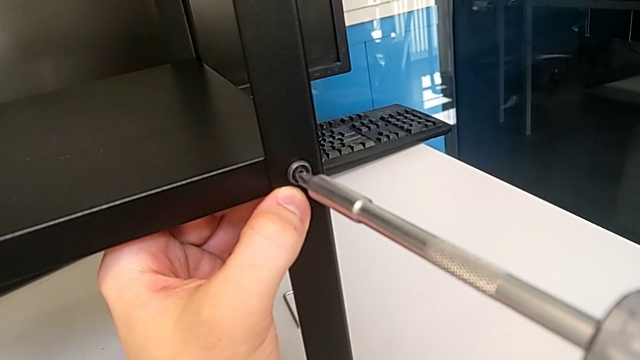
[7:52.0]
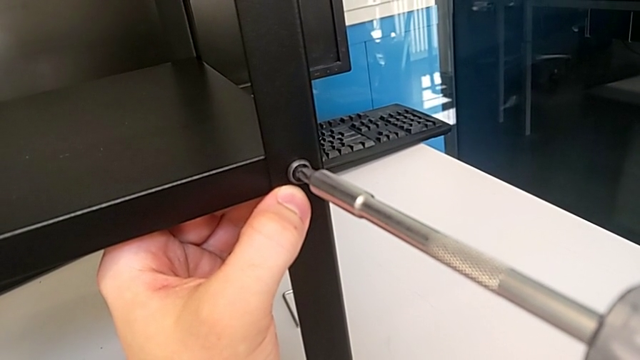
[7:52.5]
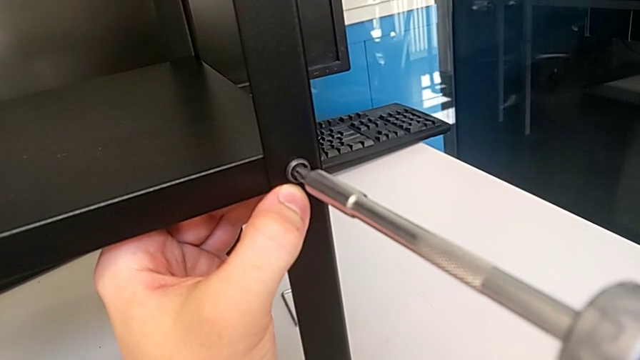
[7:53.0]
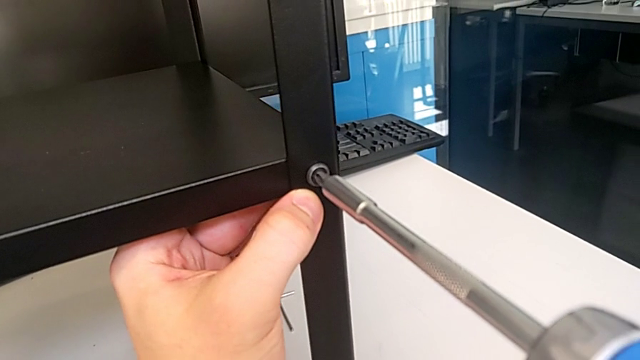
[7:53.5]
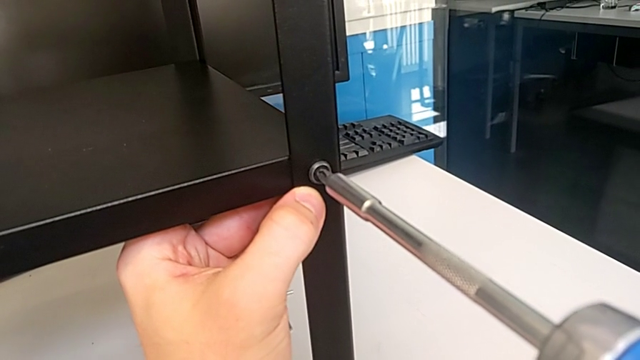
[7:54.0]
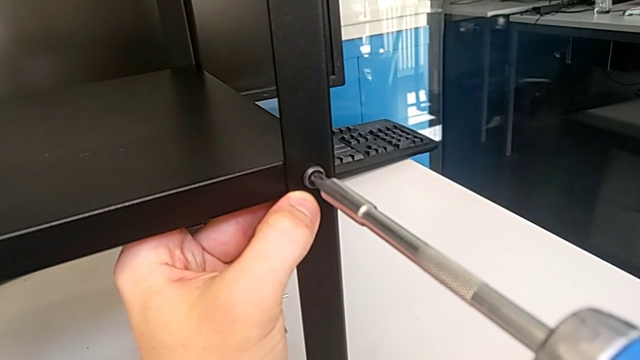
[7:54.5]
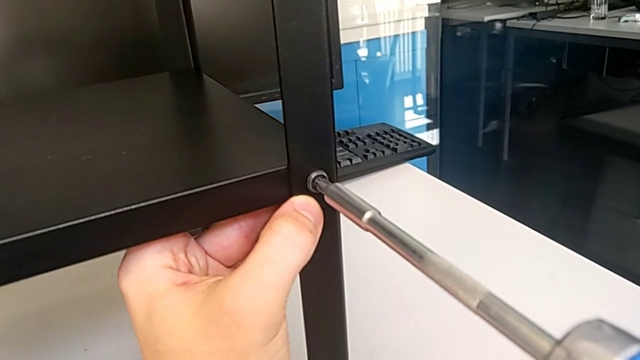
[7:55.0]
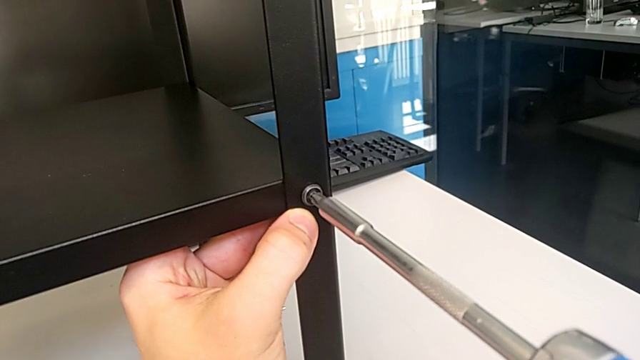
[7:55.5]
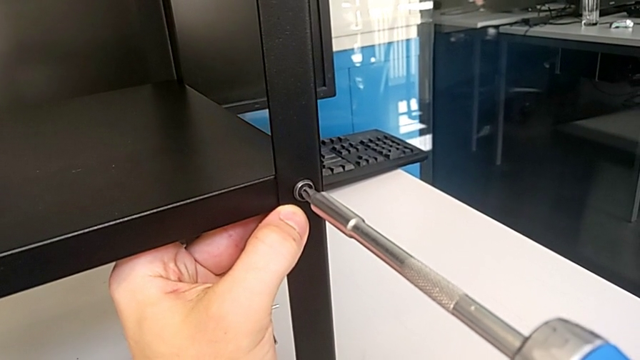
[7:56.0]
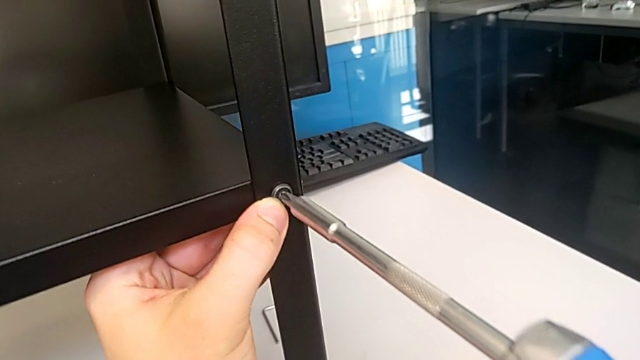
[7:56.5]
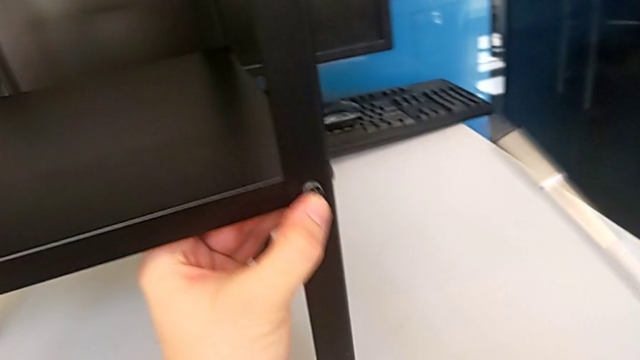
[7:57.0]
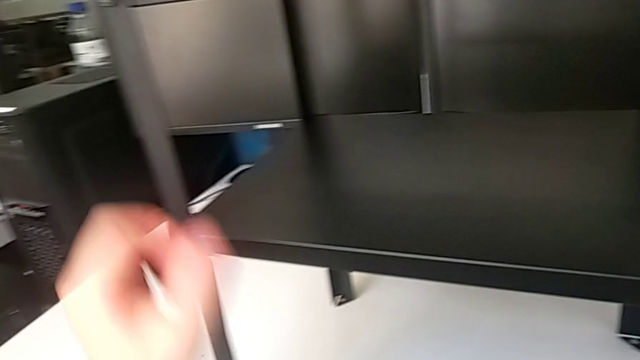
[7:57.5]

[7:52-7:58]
The camera wearer is tightening the sixth screw using the screwdriver. They keep screwing the sixth hex socket head.

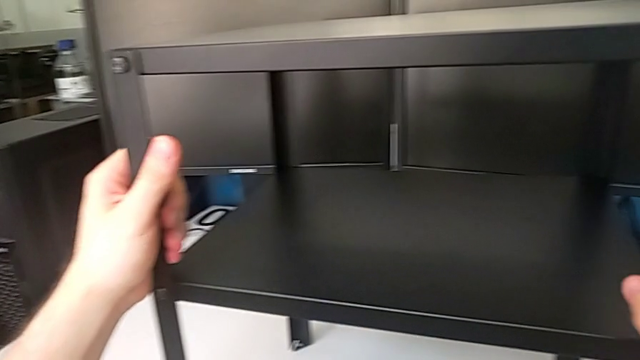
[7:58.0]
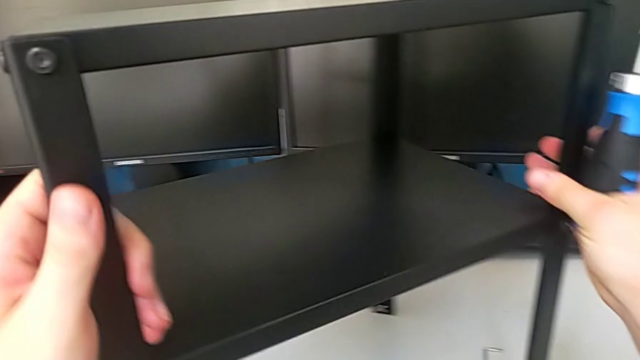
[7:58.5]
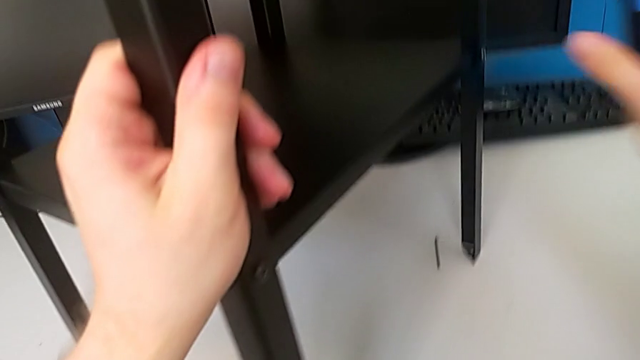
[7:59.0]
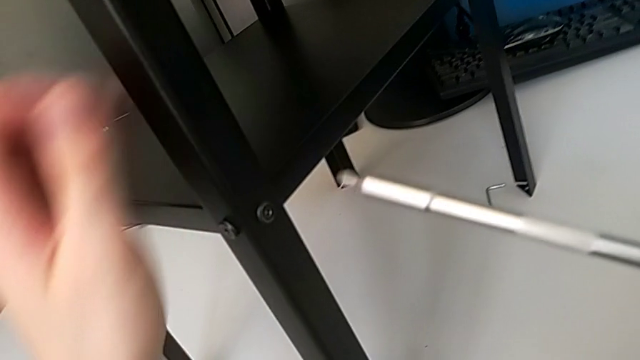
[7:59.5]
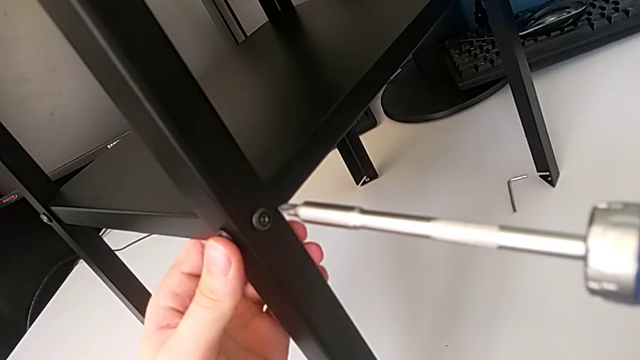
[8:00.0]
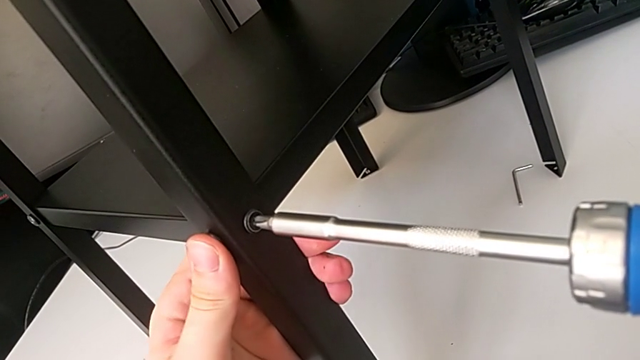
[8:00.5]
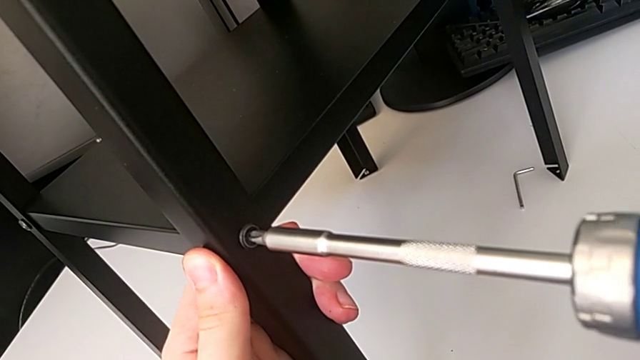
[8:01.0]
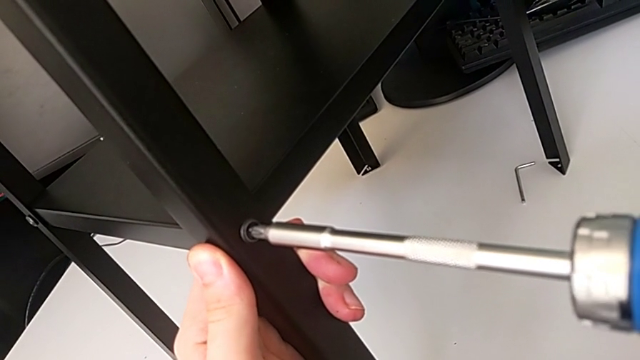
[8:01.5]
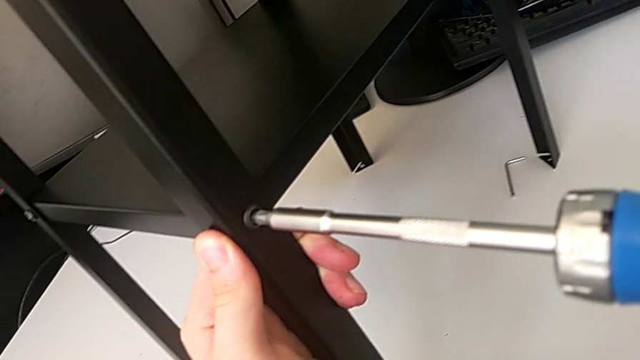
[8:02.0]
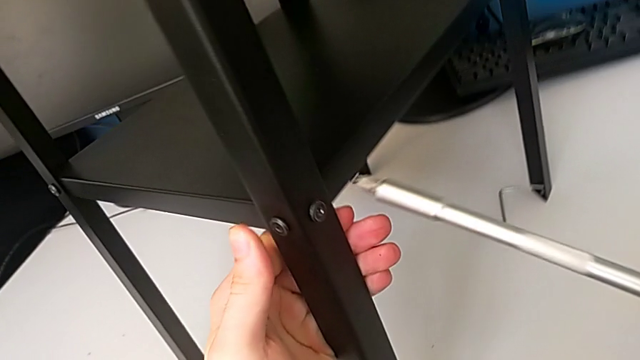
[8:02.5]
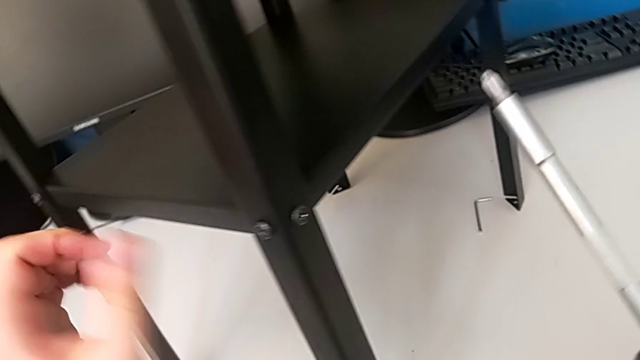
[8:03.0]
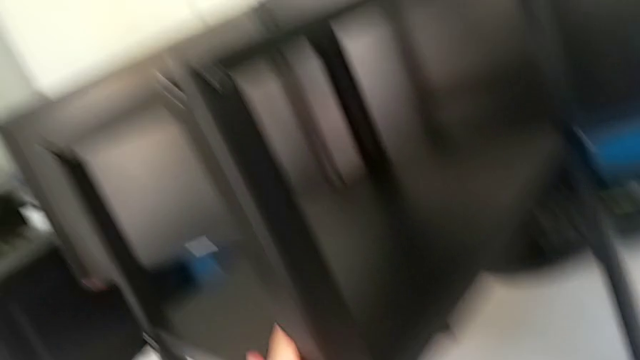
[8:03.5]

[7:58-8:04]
The camera wearer tightens the seventh screw using the screwdriver. They rotate the tray, hold the leg and screw the seventh hex socket head.

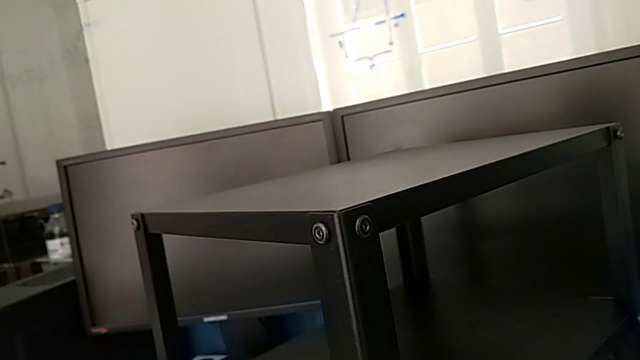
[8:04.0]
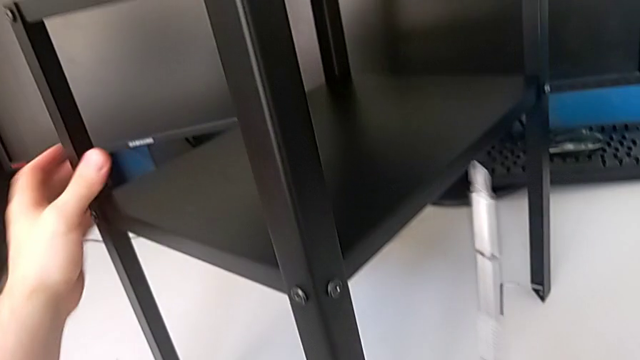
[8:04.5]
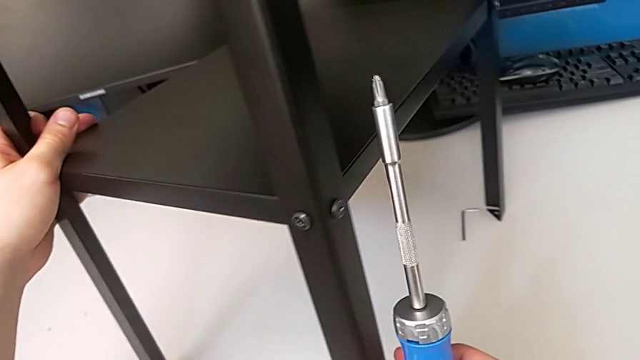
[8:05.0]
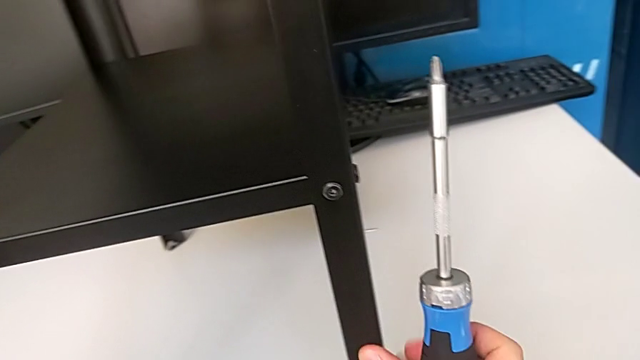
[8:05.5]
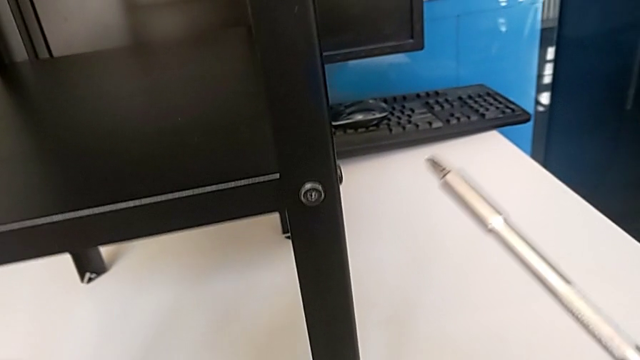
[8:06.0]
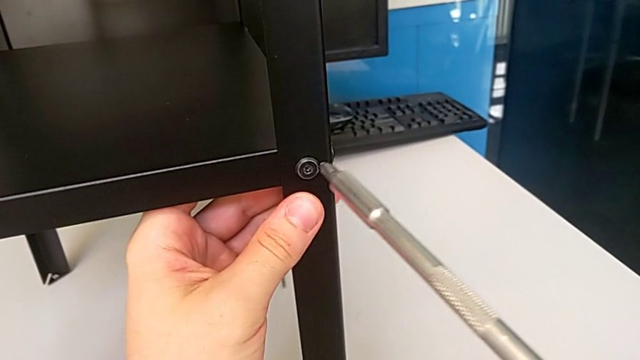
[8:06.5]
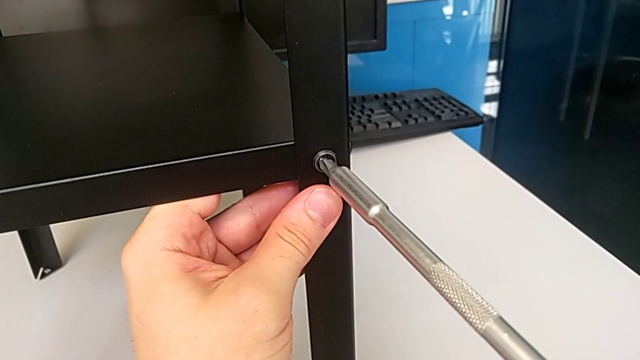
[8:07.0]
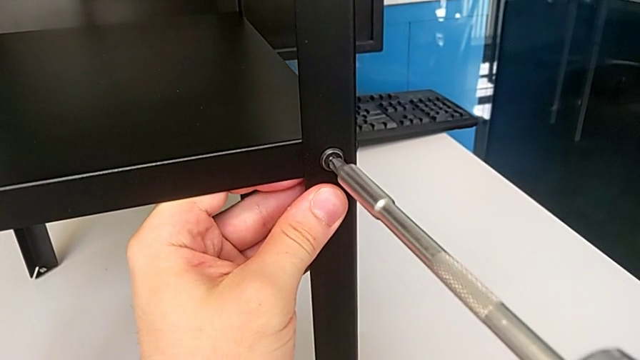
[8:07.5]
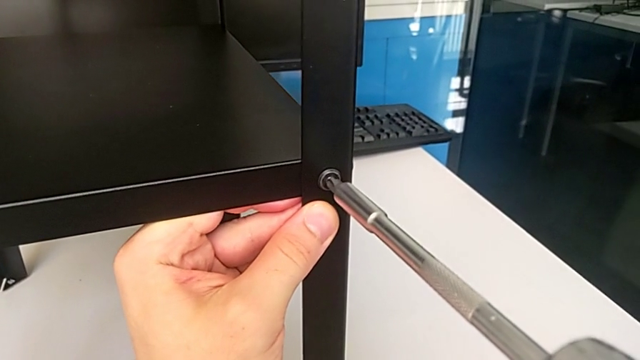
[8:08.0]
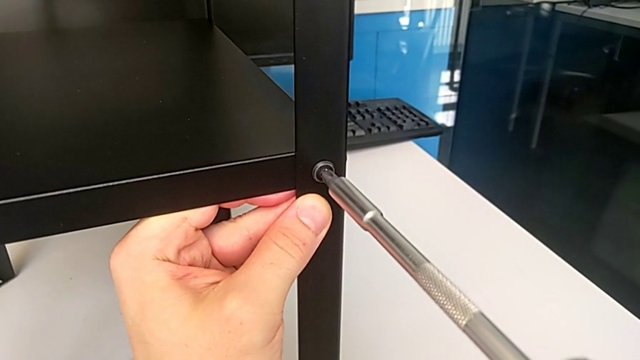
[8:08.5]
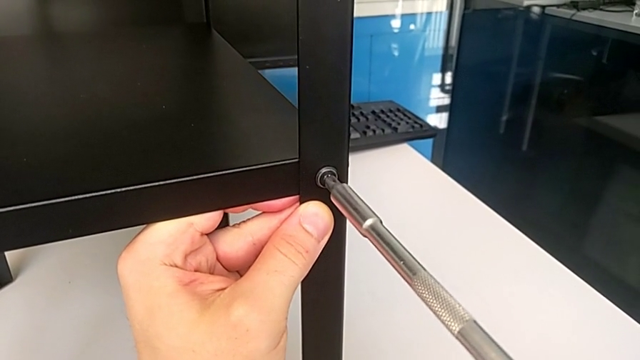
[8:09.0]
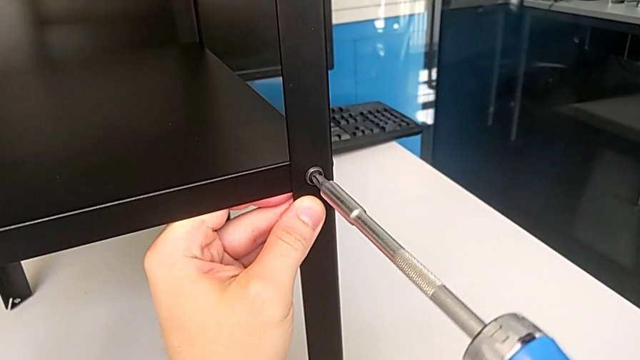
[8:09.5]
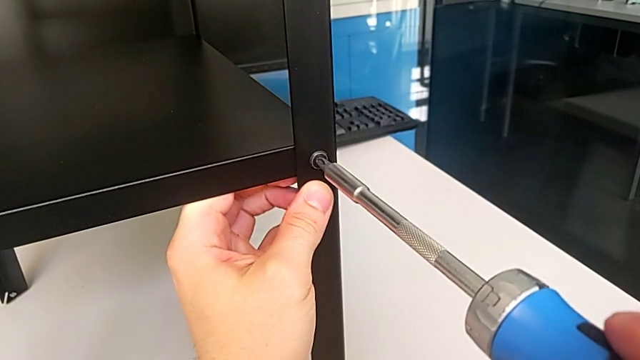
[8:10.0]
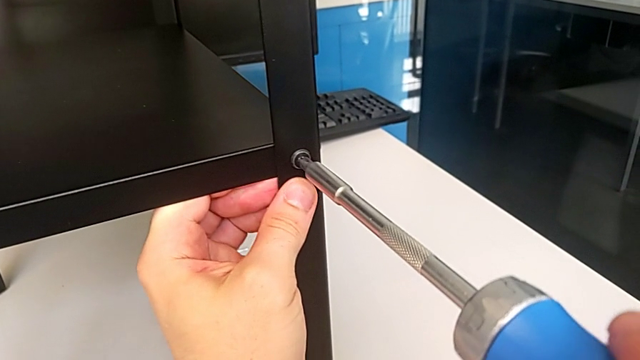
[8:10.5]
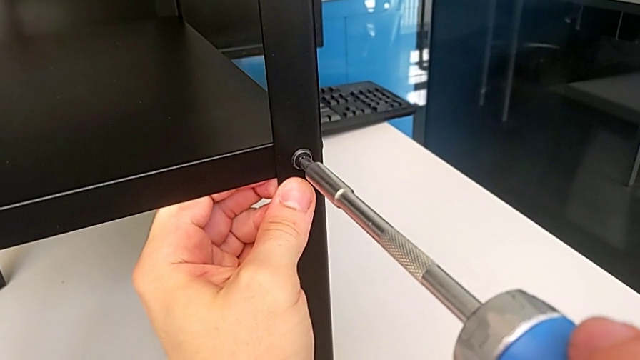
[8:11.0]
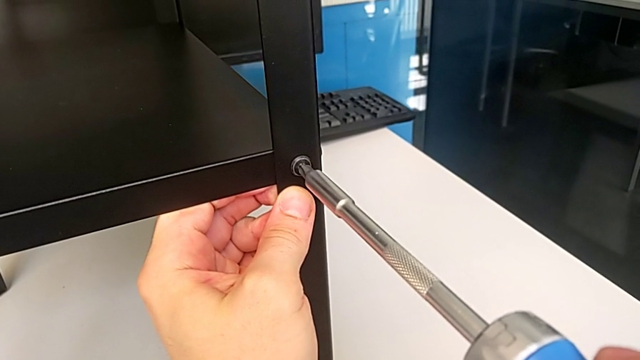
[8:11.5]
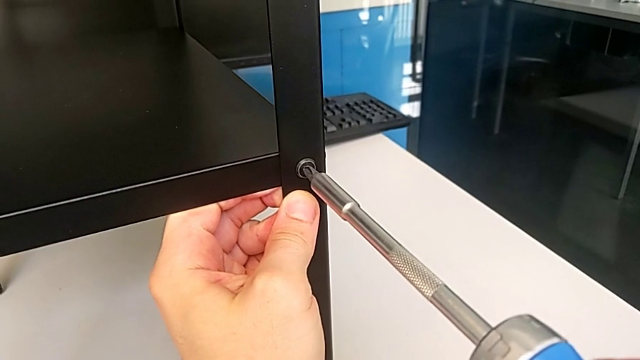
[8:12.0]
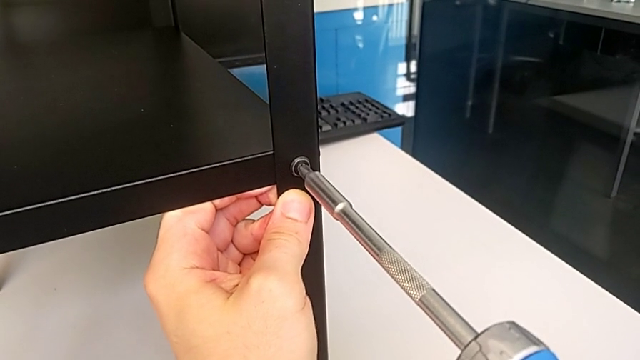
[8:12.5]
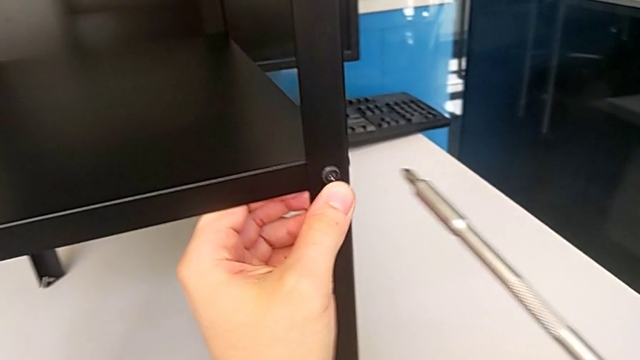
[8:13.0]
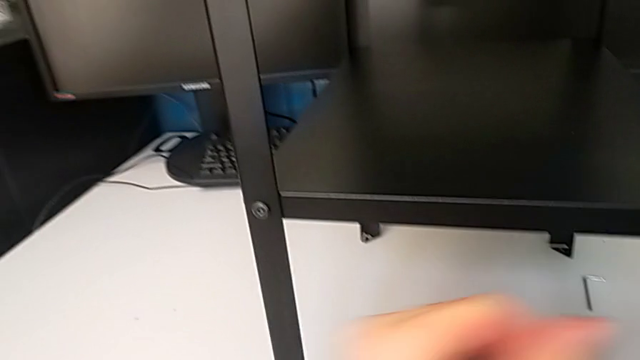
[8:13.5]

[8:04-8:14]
The camera wearer tightens the eighth screw using the screwdriver. They rotate the tray, hold the leg and screw the seventh hex socket head.
